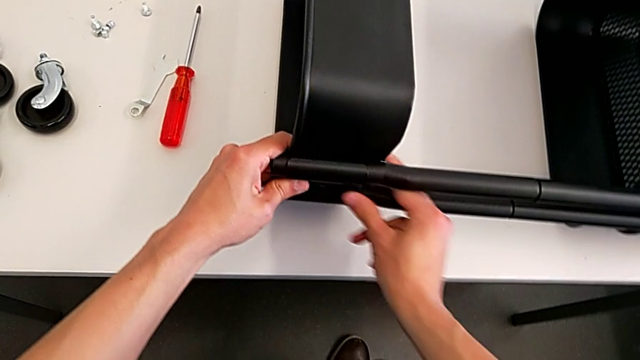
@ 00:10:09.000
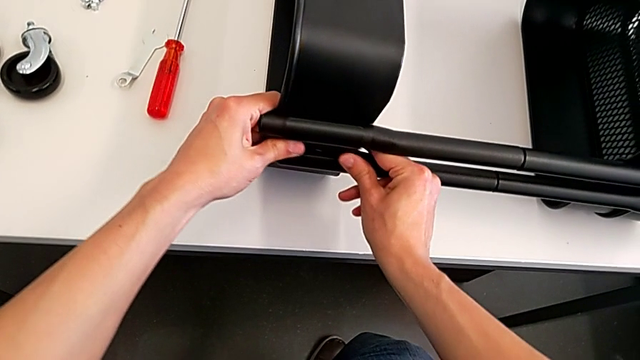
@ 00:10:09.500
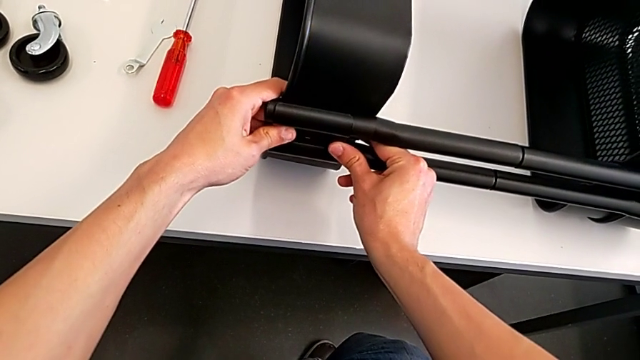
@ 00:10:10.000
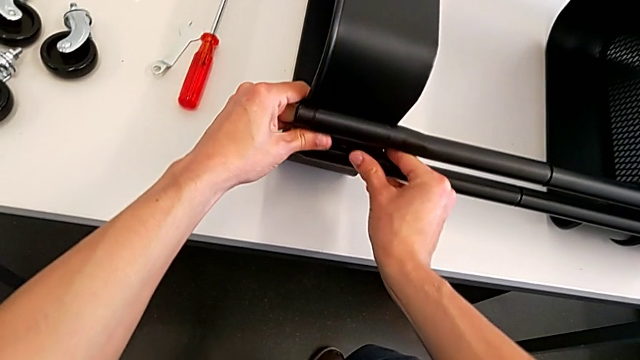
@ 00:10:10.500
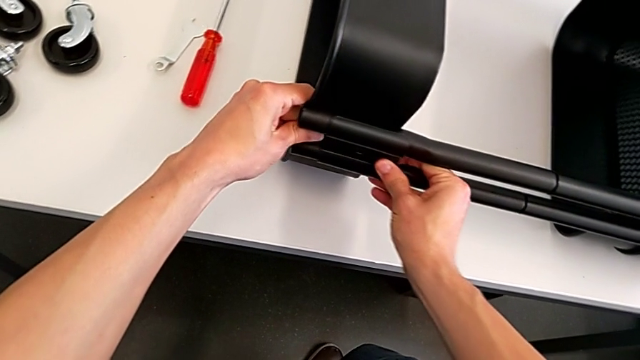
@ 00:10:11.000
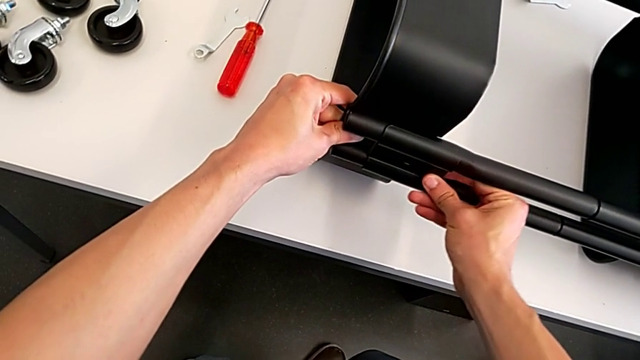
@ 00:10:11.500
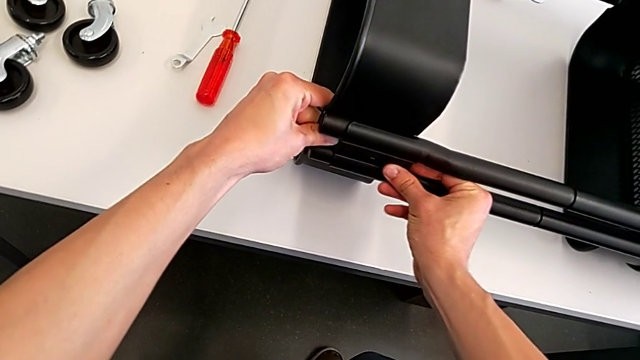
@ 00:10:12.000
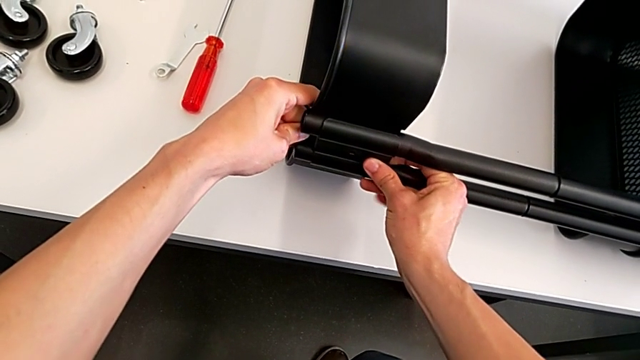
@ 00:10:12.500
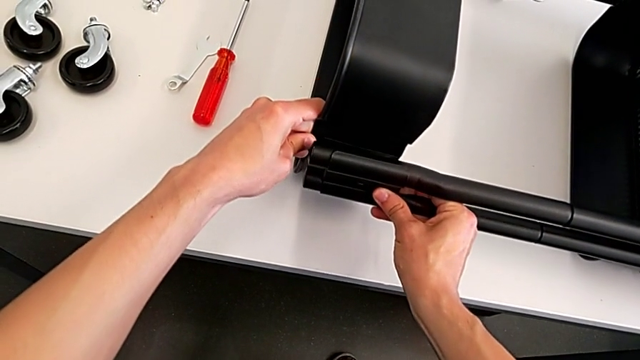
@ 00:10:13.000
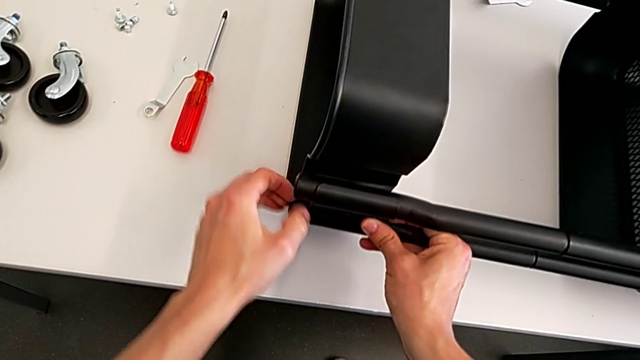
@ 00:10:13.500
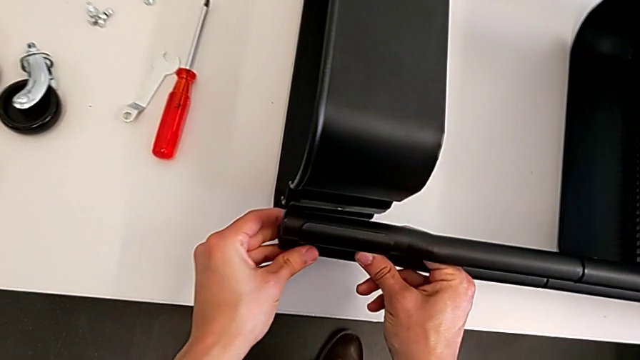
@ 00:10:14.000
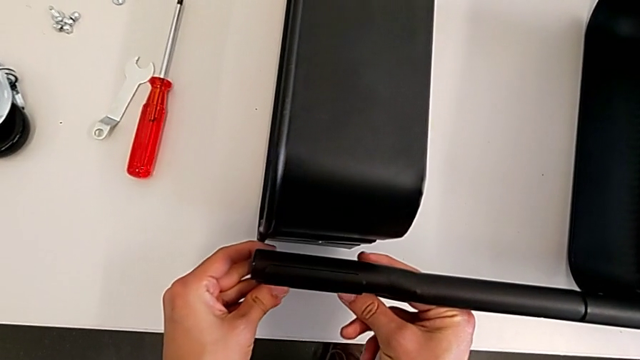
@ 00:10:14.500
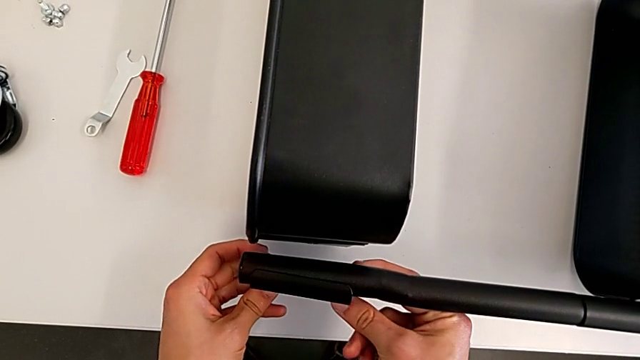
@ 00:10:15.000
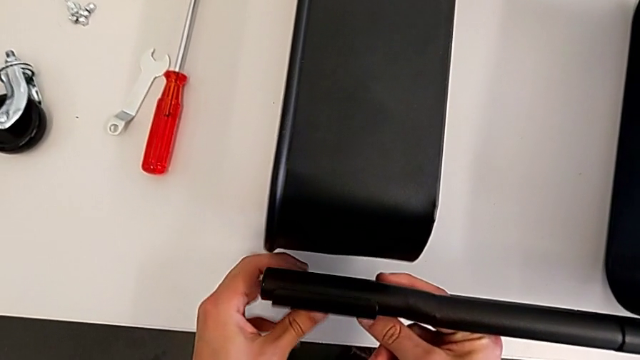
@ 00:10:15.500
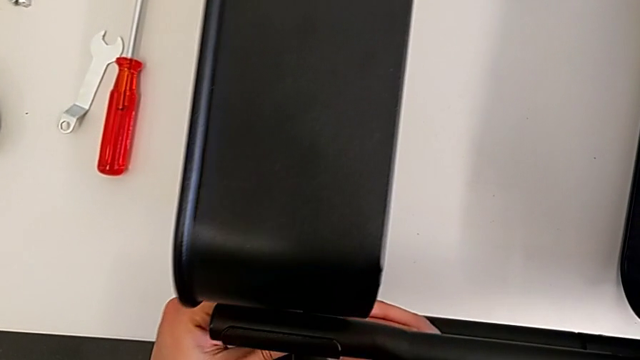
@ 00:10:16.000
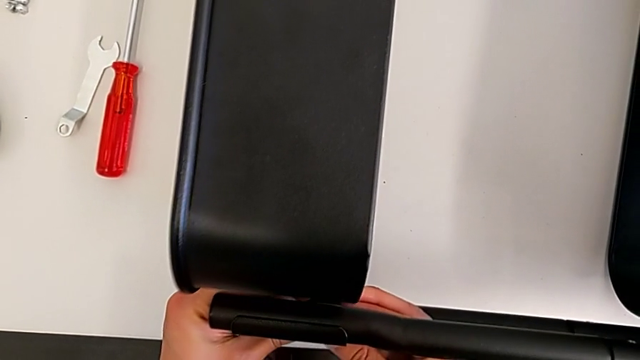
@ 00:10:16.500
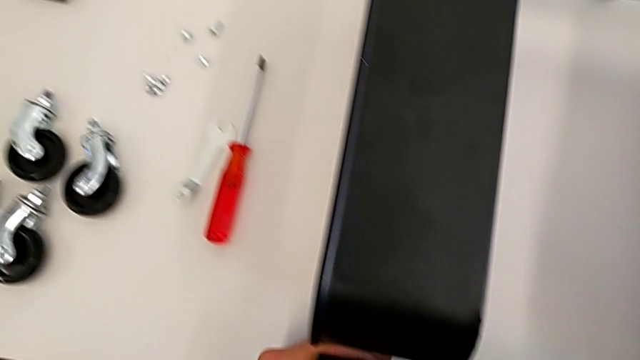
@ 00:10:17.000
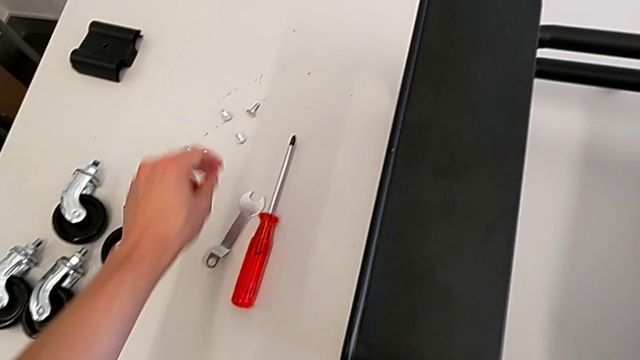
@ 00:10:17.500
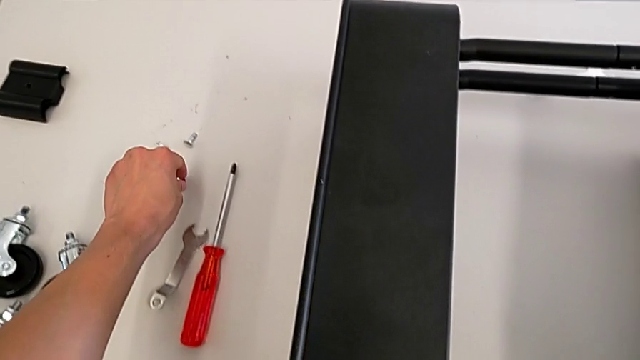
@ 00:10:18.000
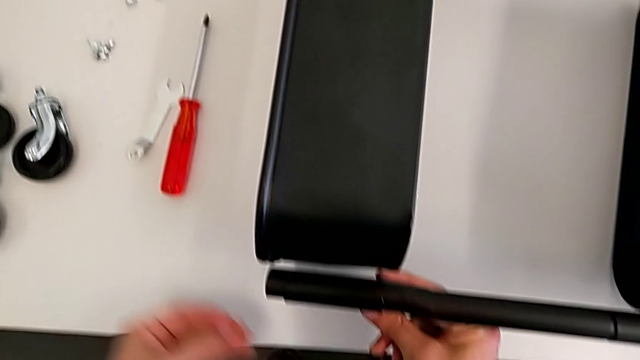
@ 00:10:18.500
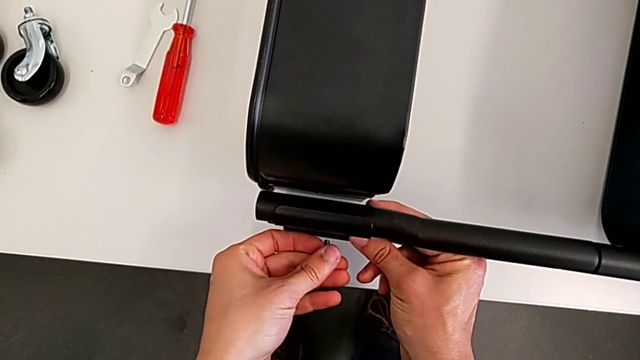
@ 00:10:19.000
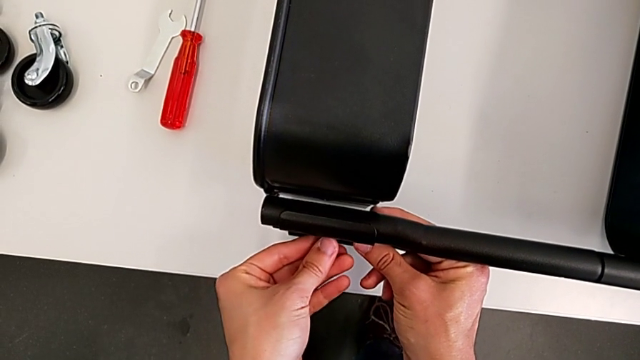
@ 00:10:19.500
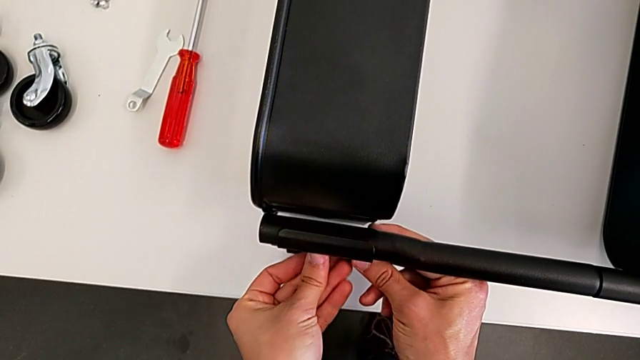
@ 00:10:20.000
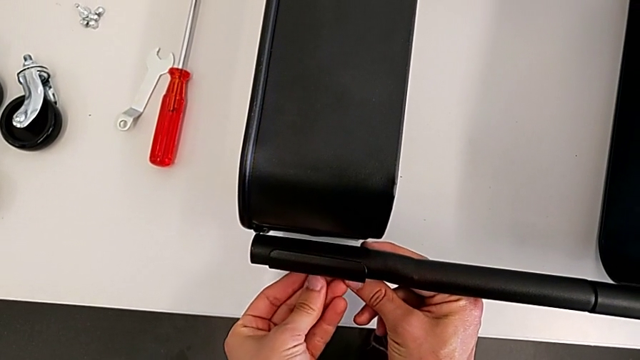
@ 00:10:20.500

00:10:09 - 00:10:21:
The camera wearer is assembling the top tray. They keep aligning the grid tray, grab the bolt and insert it.

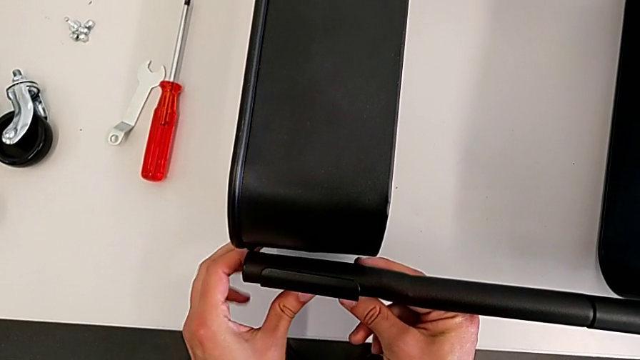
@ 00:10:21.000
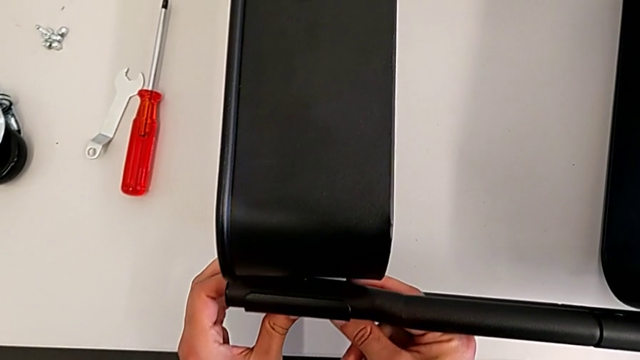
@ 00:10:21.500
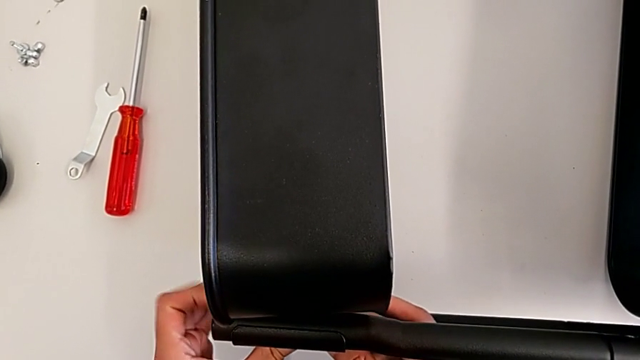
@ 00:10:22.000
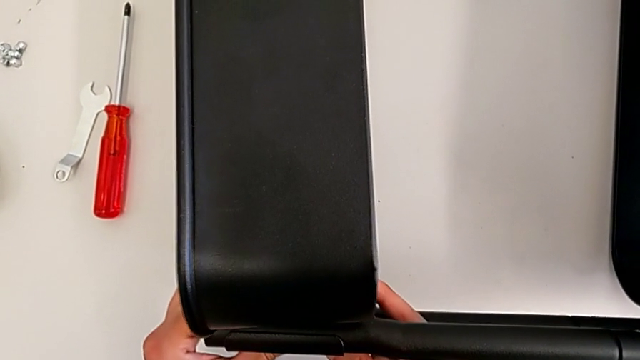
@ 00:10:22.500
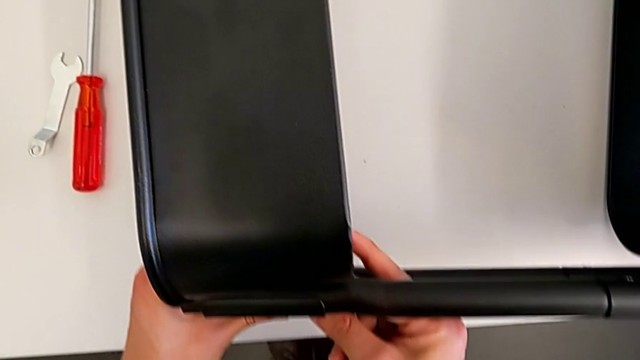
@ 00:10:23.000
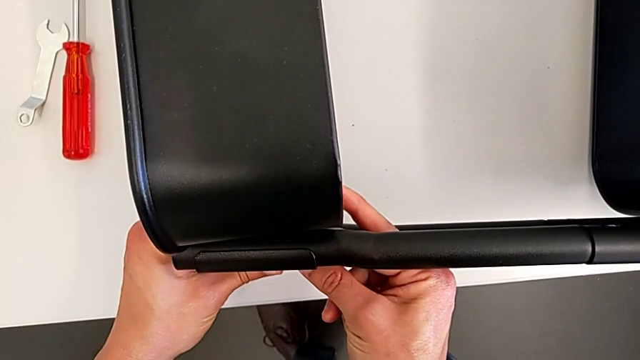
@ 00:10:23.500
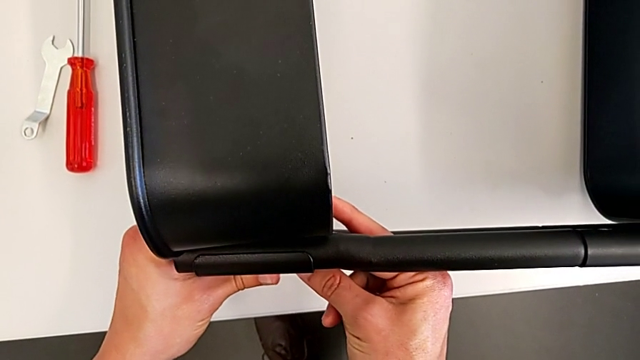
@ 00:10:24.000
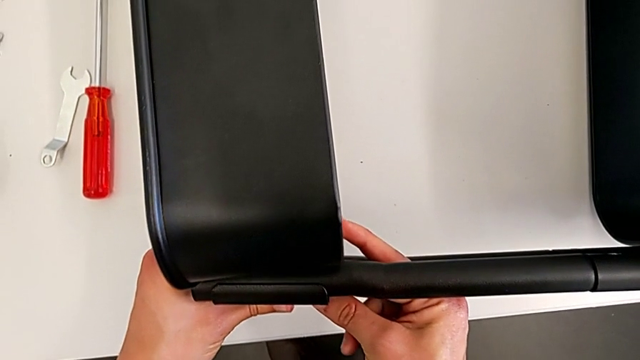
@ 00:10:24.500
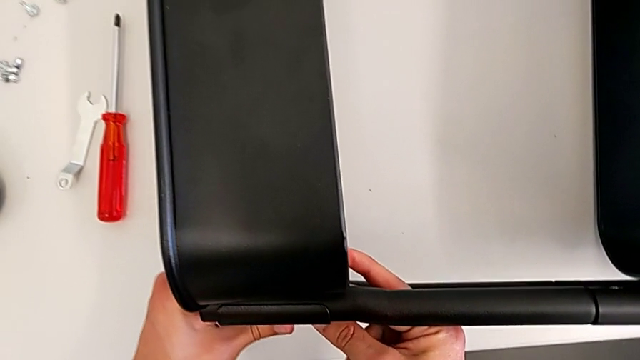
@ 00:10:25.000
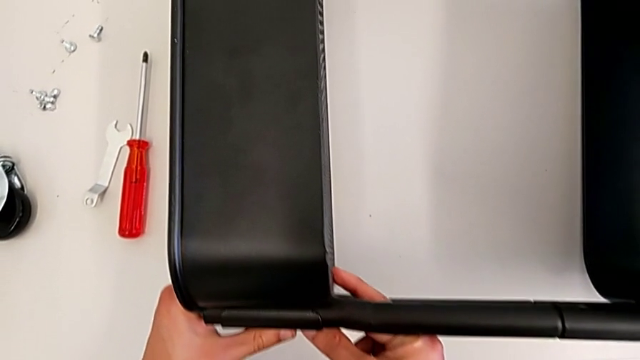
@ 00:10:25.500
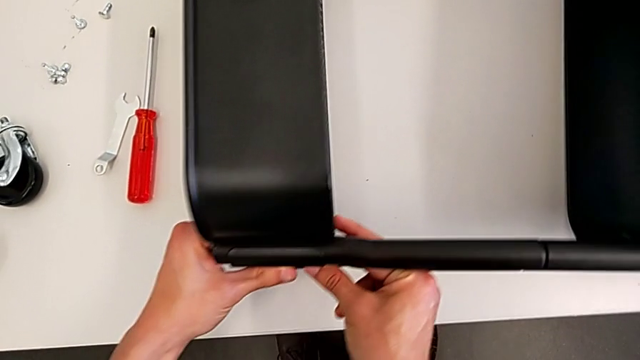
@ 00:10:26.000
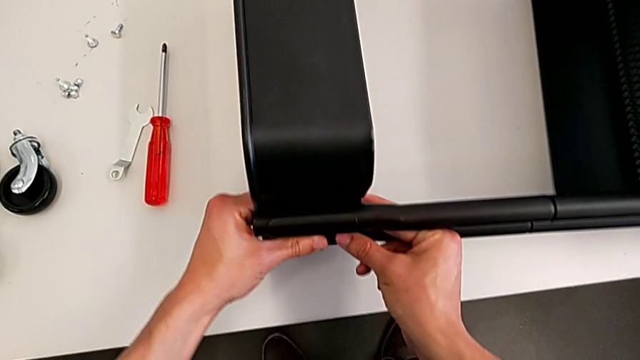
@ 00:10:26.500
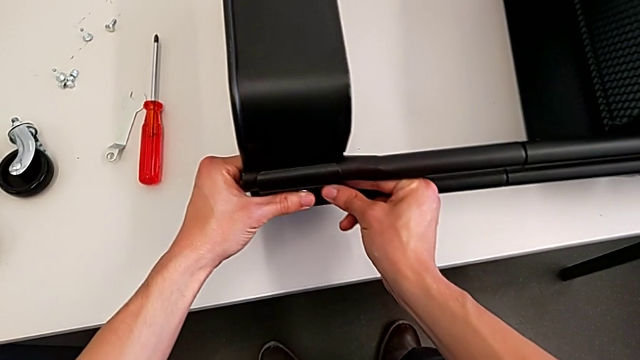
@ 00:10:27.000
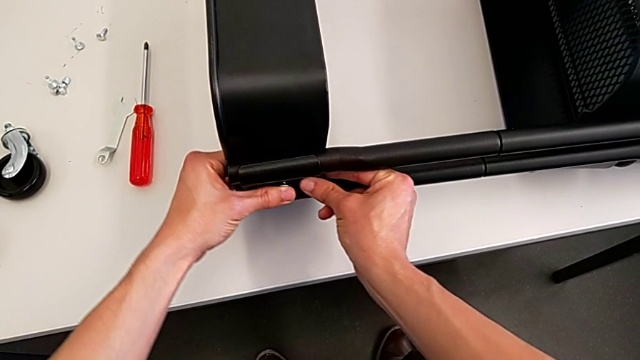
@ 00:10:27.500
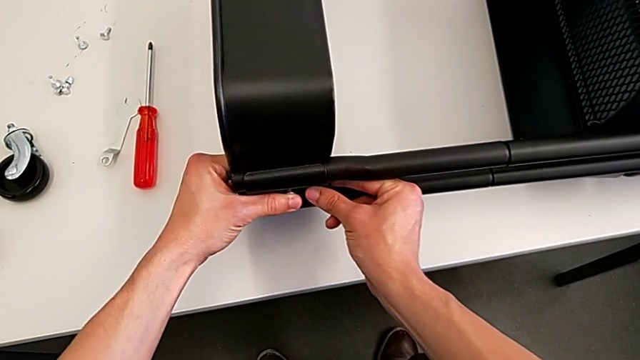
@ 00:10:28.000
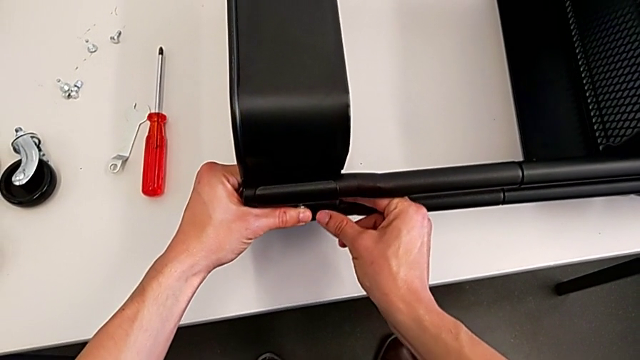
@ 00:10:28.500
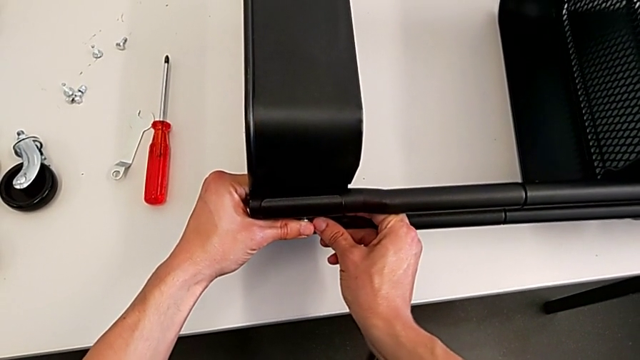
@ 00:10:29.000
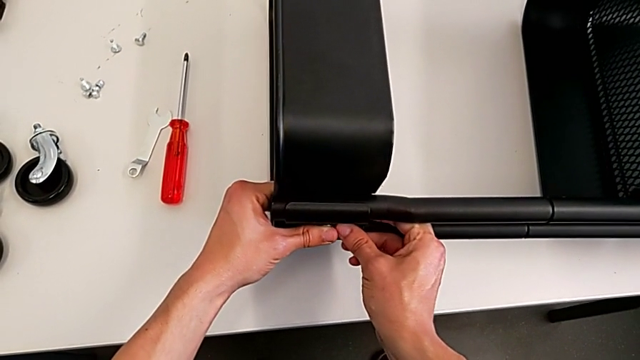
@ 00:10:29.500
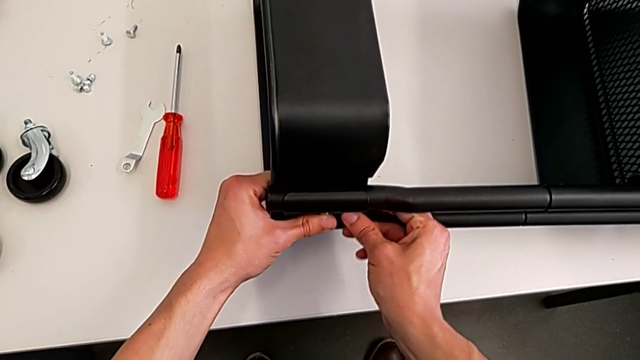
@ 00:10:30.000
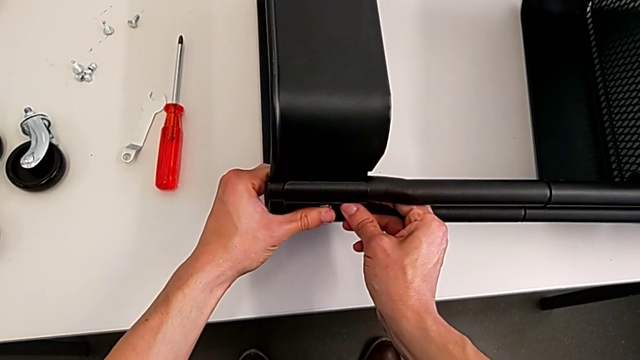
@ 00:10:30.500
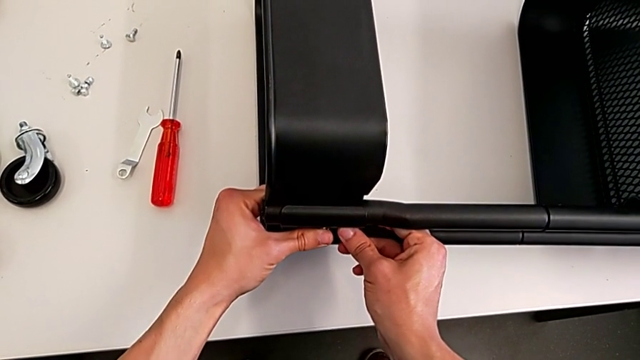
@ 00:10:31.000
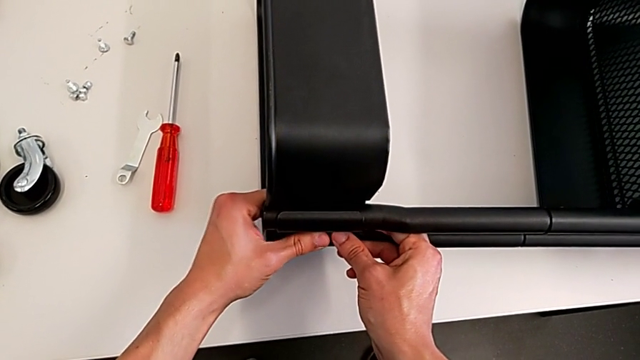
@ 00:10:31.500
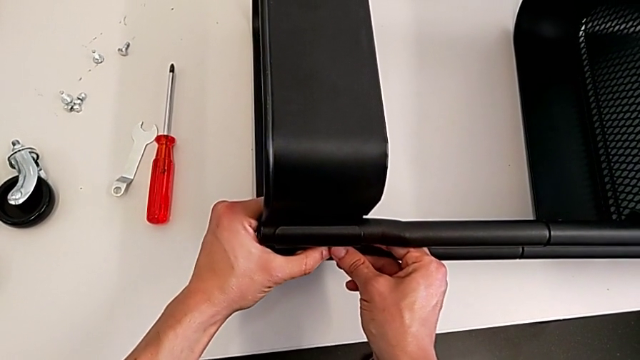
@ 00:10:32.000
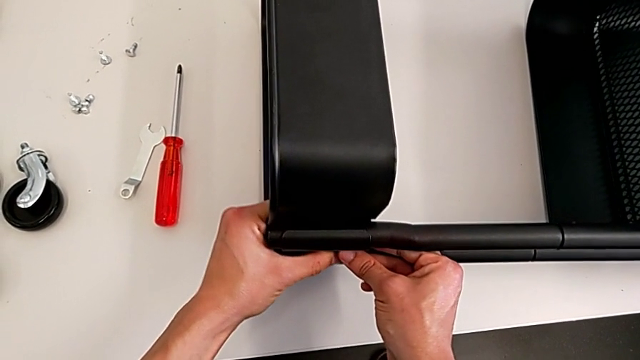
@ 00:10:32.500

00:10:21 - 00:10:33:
The camera wearer is assembling the top tray. They begin to align the bracket.
